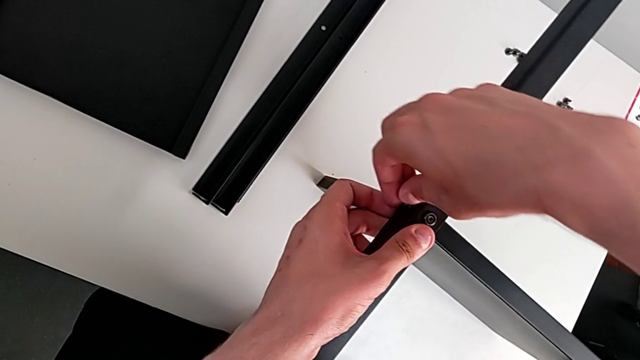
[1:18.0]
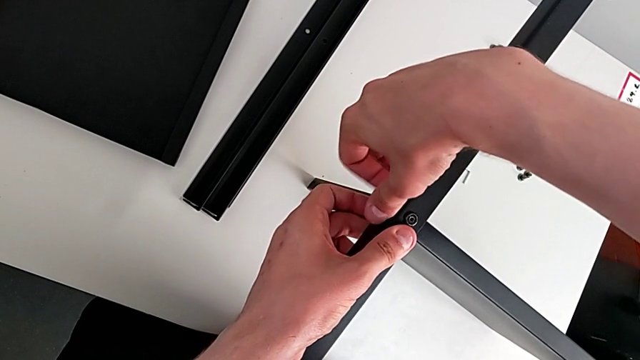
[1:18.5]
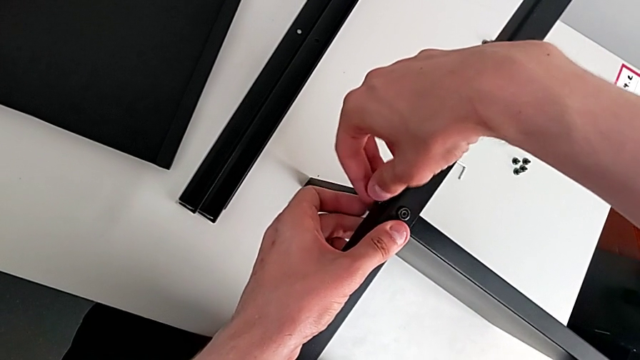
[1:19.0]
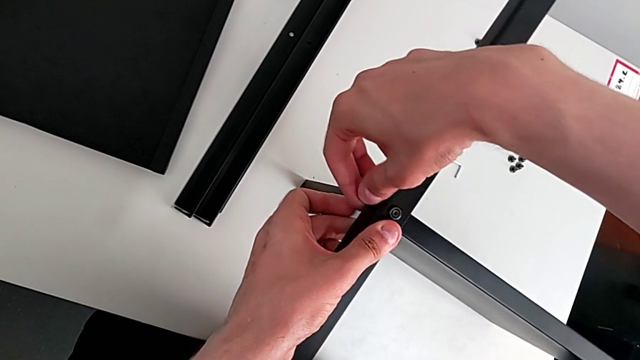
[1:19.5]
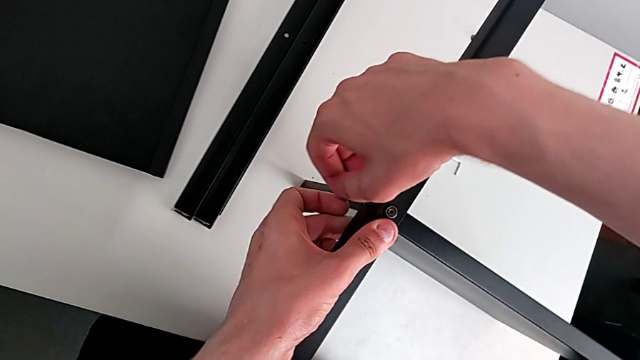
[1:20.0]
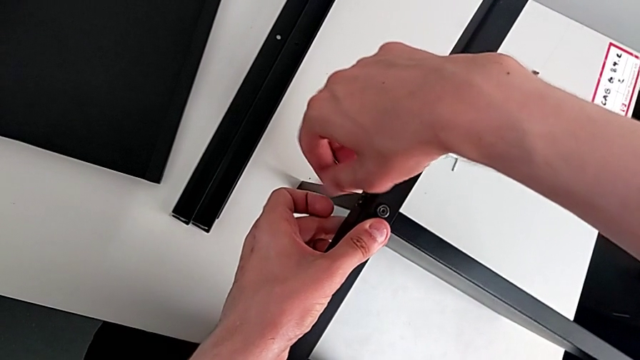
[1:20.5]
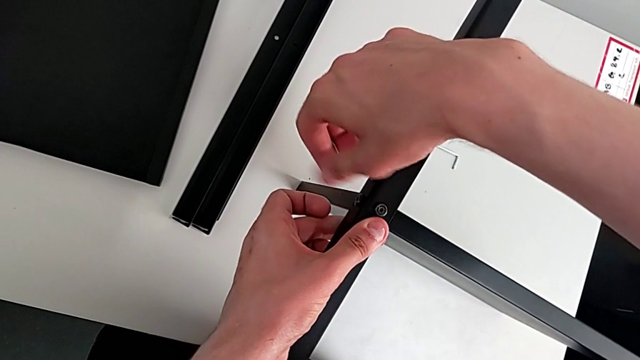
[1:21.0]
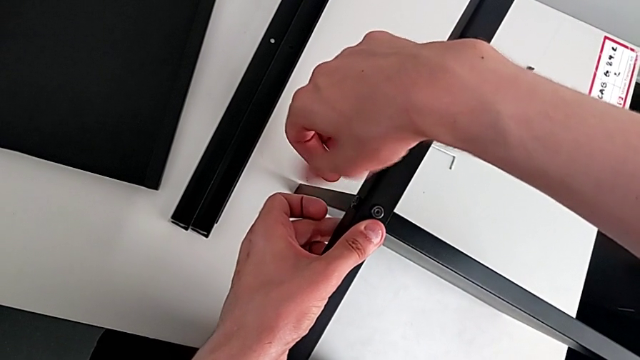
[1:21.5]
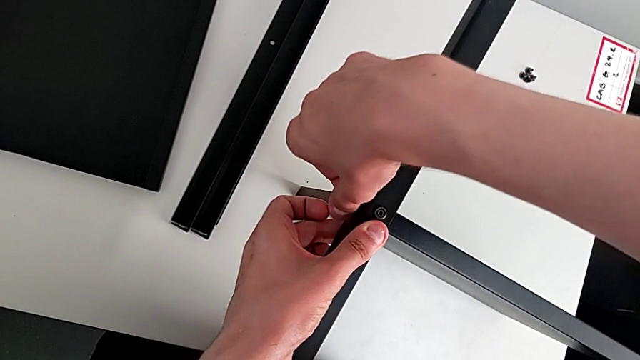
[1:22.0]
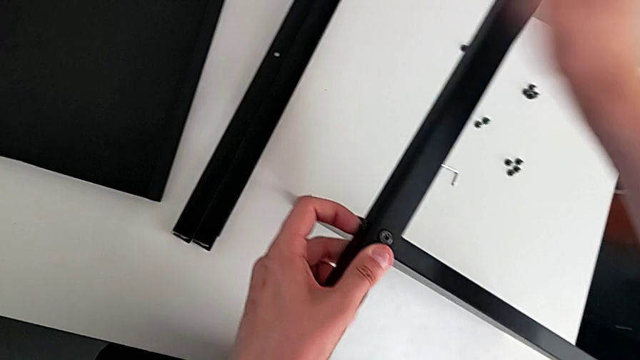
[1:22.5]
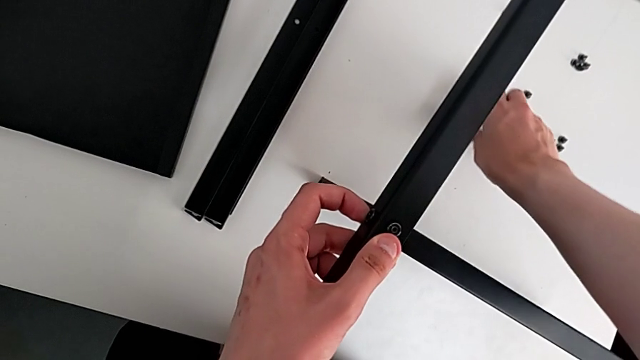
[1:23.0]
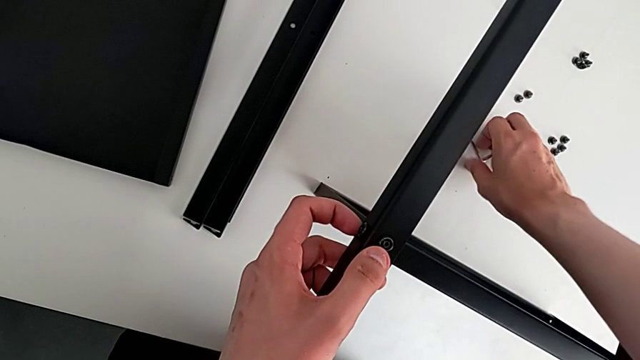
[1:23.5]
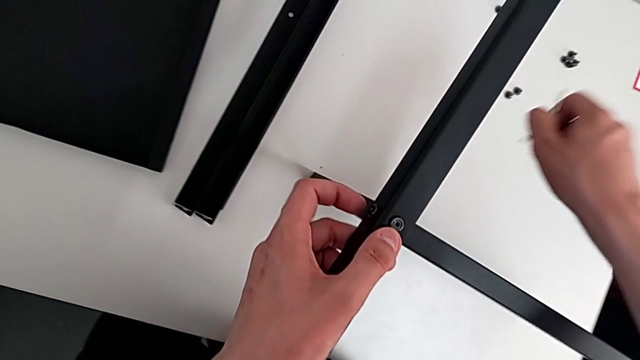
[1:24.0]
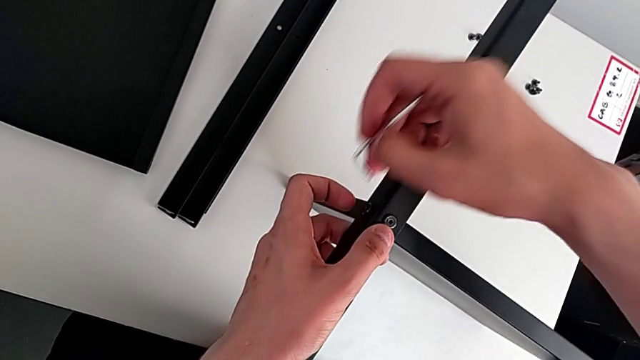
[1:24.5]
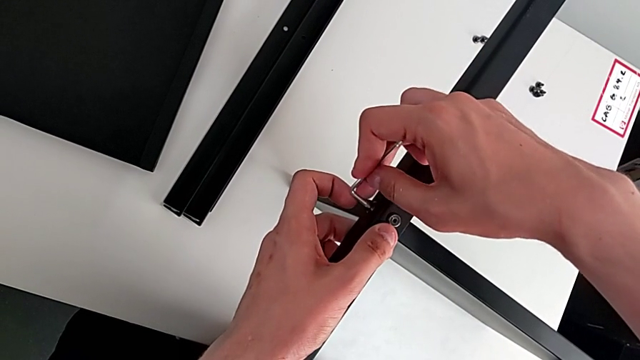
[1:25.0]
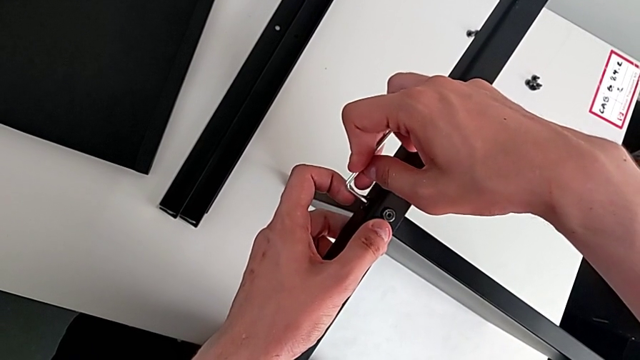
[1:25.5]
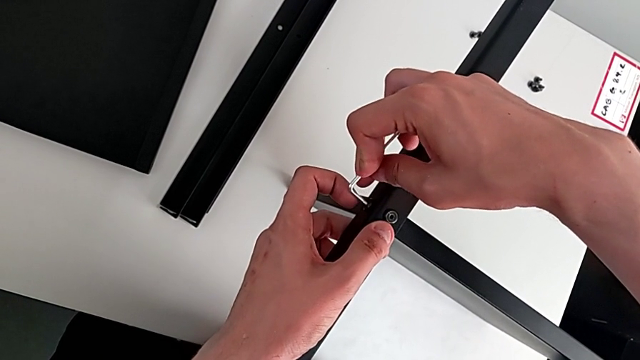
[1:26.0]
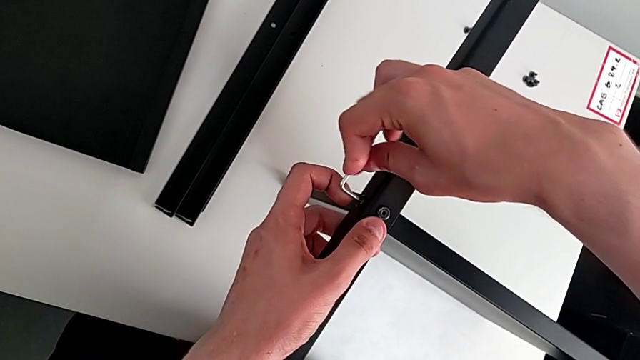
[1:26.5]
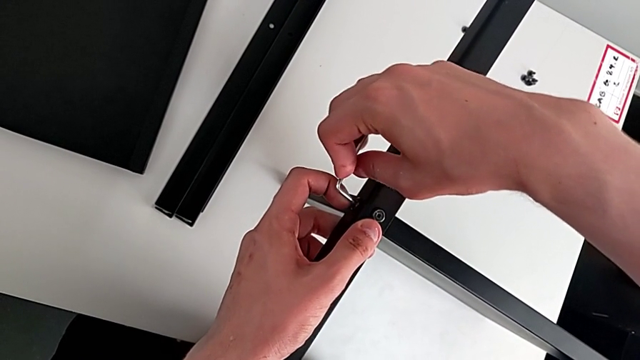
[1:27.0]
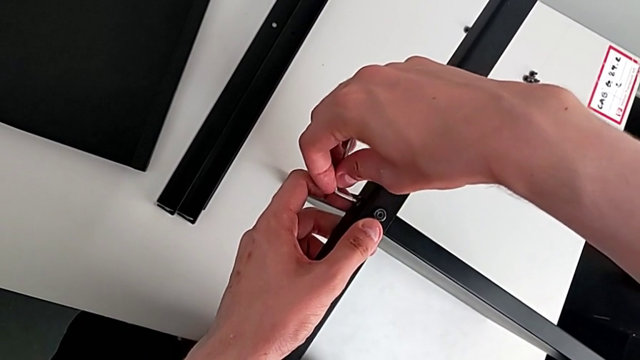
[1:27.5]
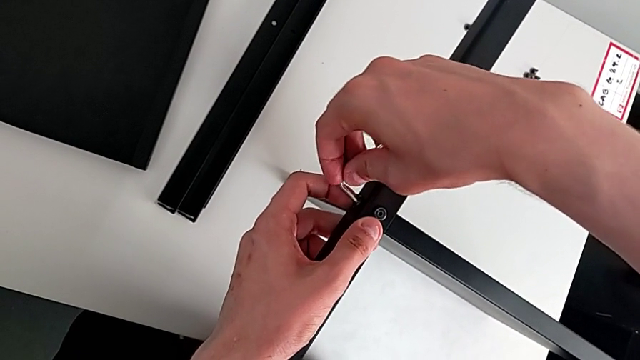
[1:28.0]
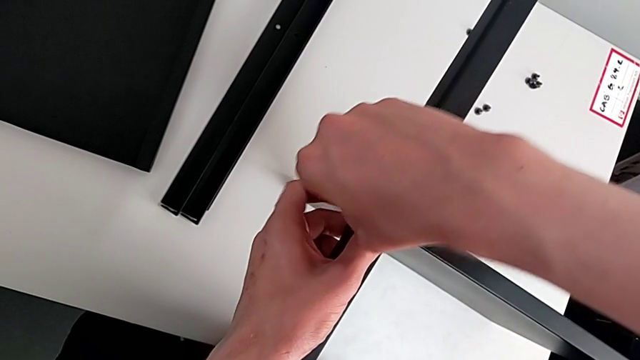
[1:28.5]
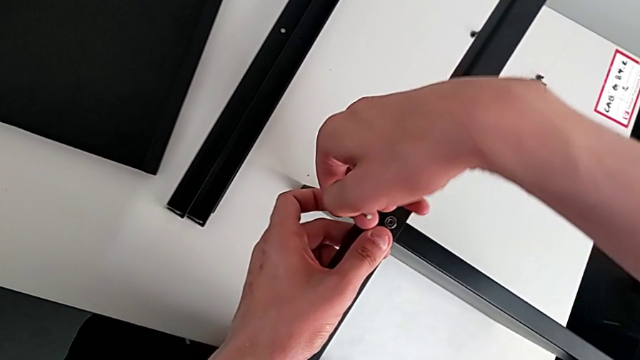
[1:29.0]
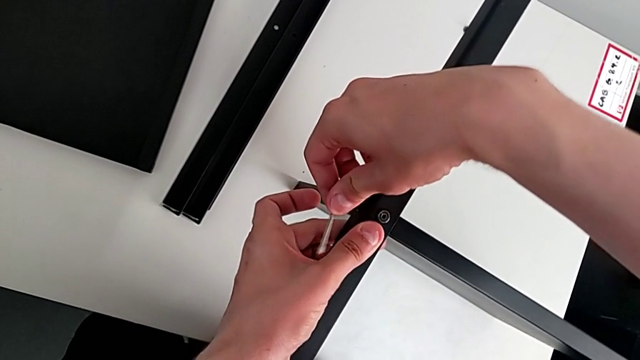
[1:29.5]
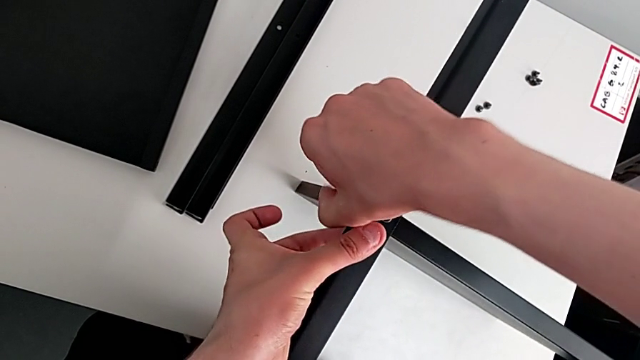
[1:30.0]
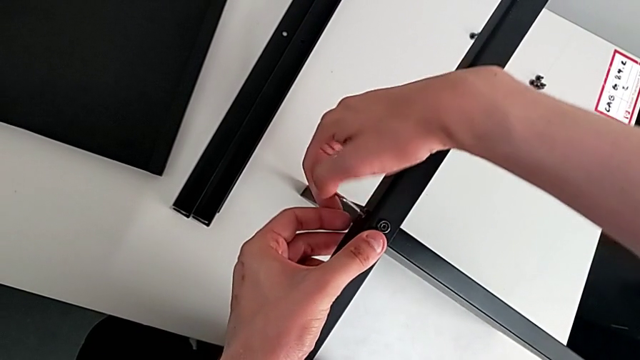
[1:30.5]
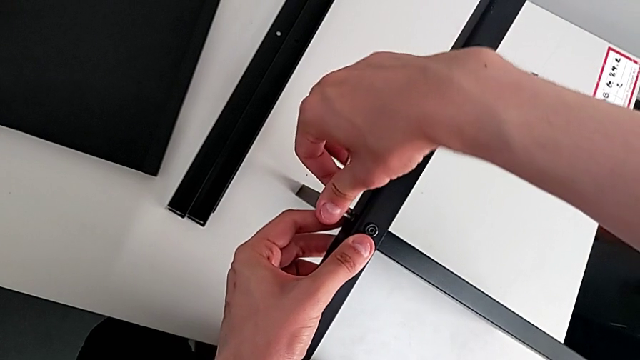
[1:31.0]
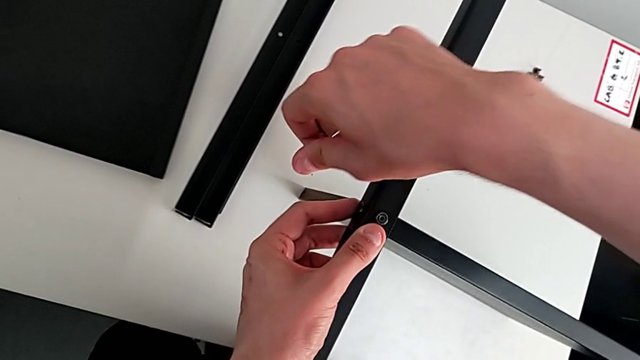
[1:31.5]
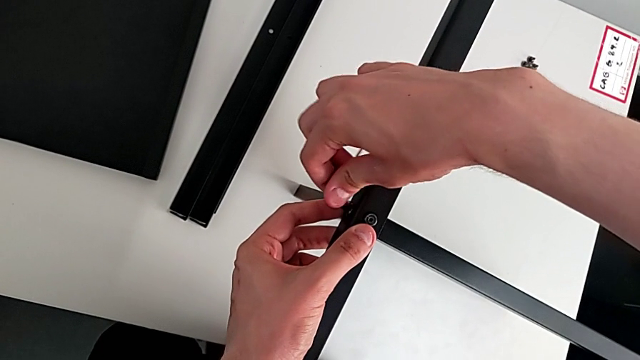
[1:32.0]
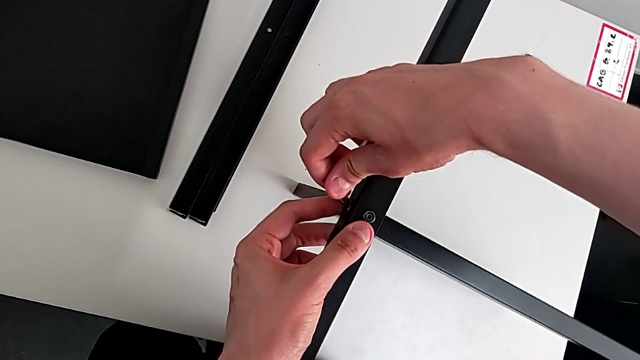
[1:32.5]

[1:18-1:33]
The camera wearer is assembling the table with the furniture. They screw the screw, grab the hex socket head, insert it, screw it and insert it.

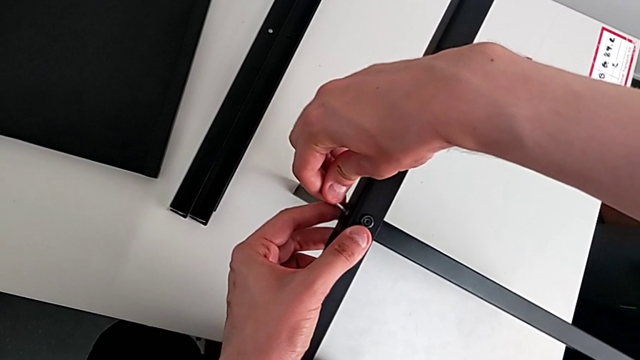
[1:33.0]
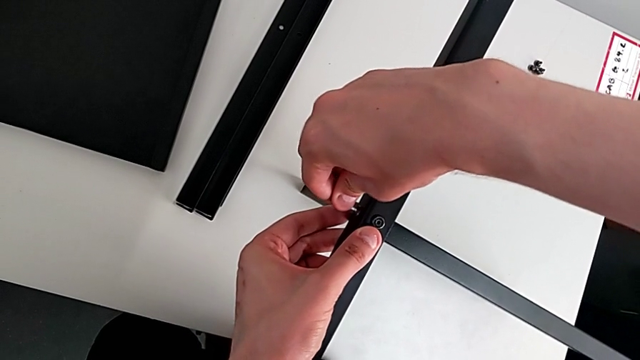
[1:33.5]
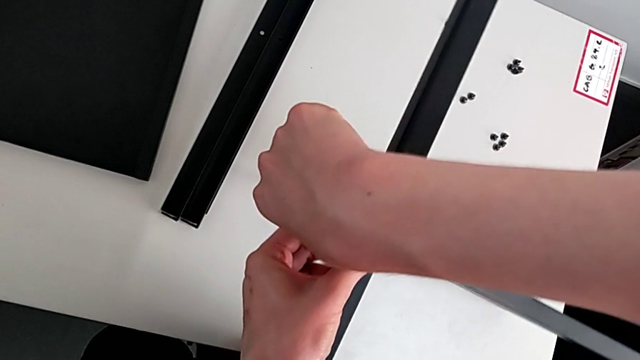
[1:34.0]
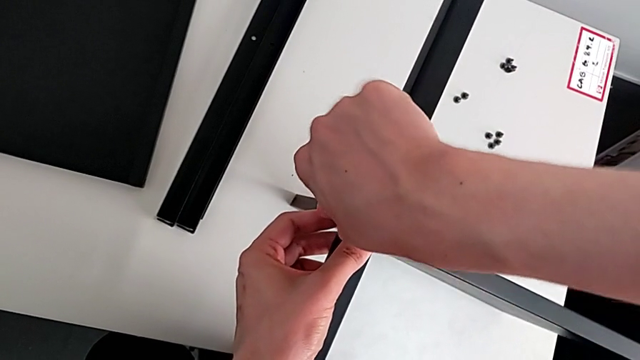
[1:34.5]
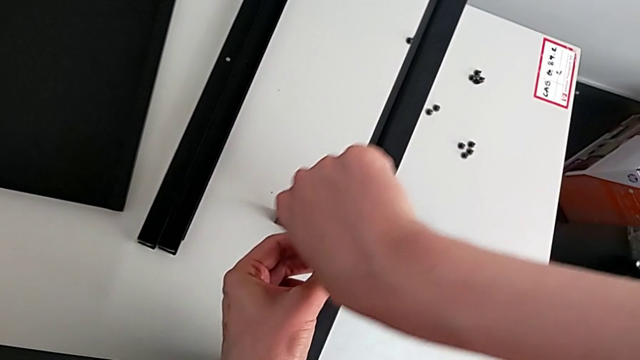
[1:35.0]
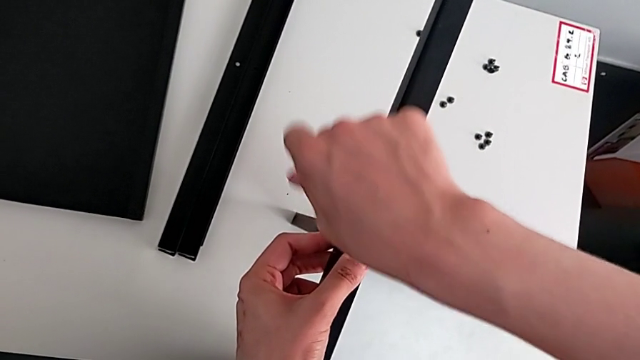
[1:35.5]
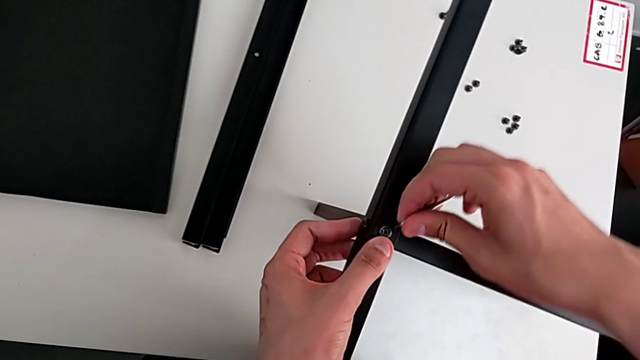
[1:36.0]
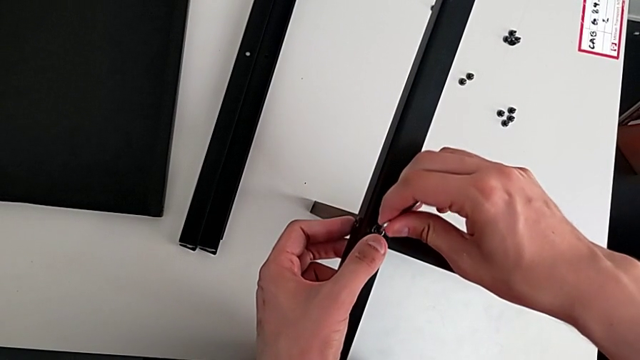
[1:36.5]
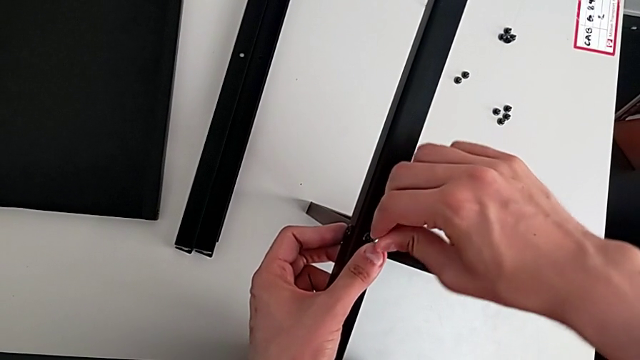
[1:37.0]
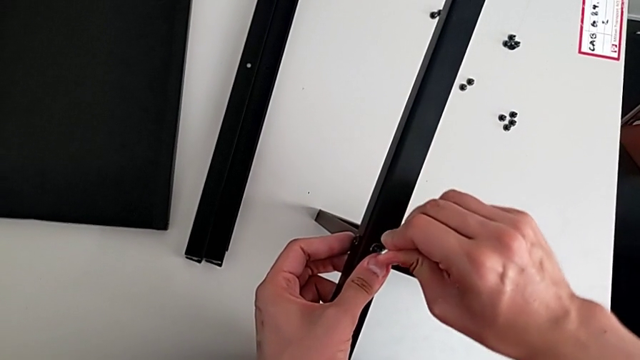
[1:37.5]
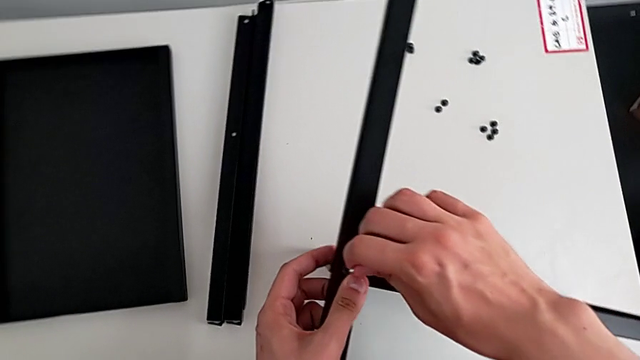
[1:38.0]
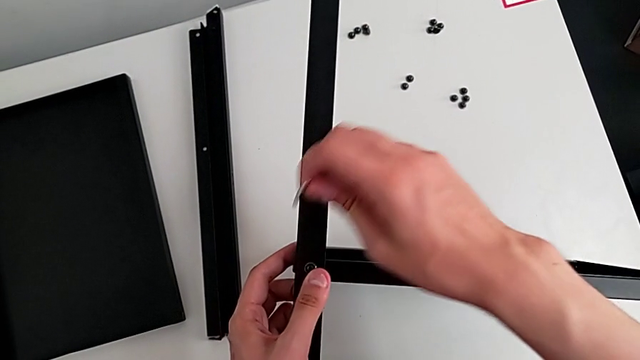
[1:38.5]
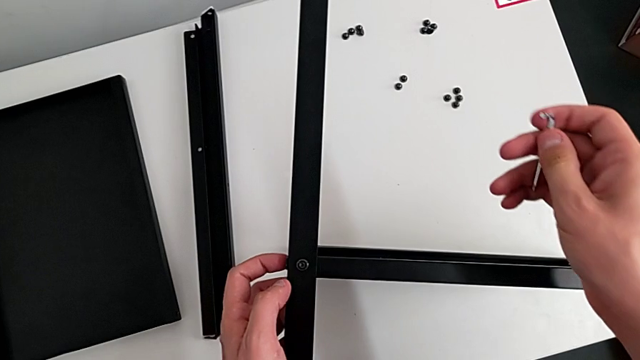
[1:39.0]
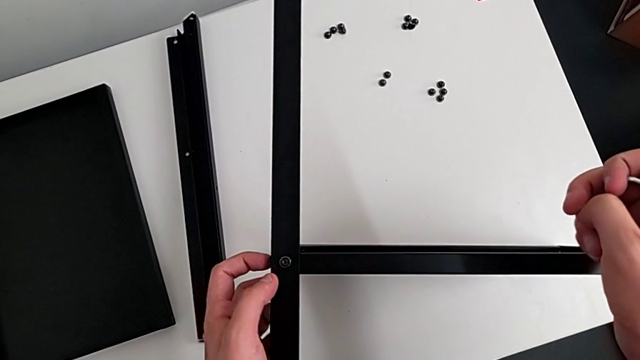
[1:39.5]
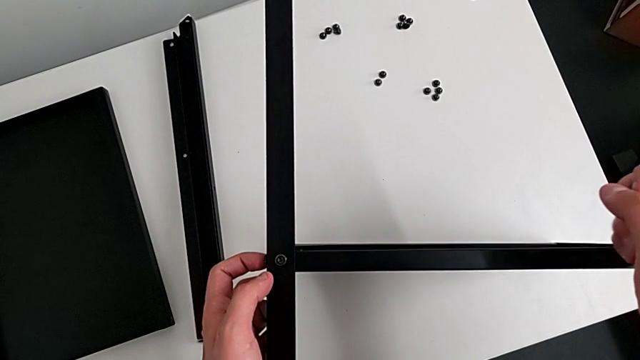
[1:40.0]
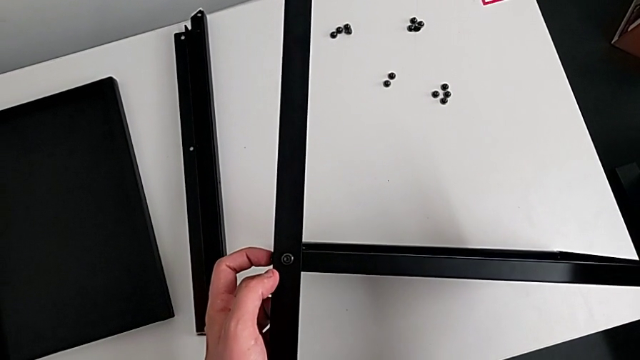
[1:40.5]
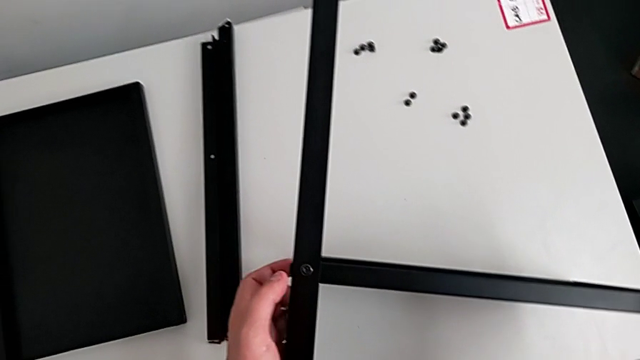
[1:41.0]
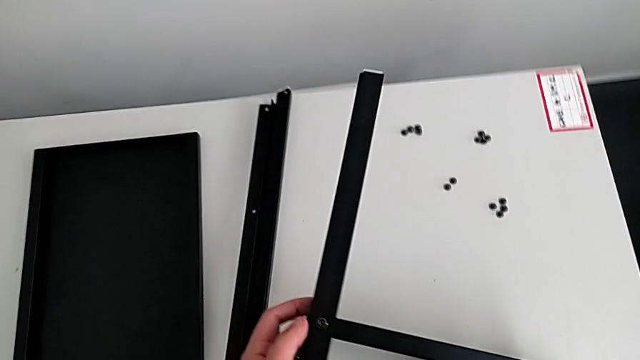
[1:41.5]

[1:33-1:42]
The camera wearer is assembling the table with the furniture. They wrongly screw the hex socket head and begin to withdraw it.
